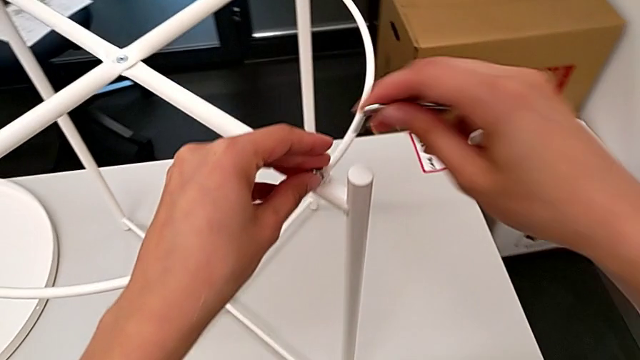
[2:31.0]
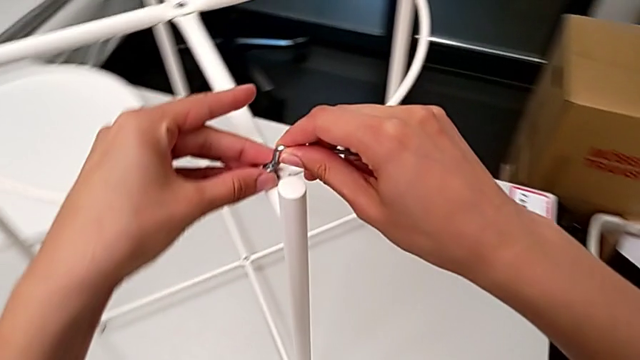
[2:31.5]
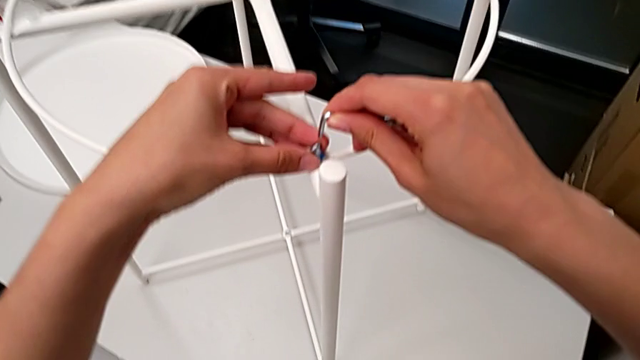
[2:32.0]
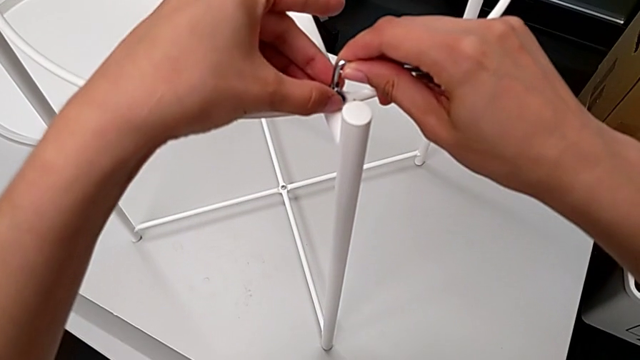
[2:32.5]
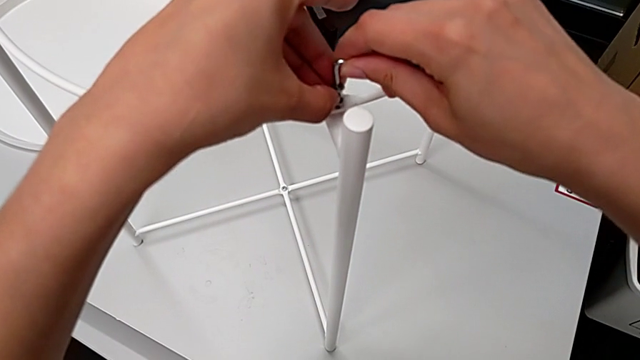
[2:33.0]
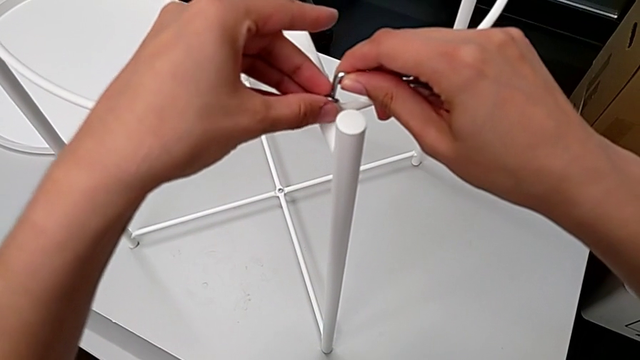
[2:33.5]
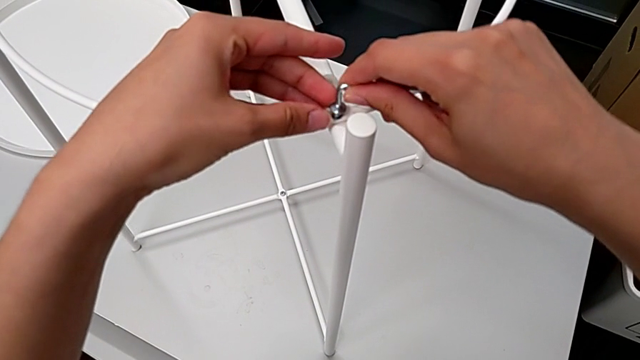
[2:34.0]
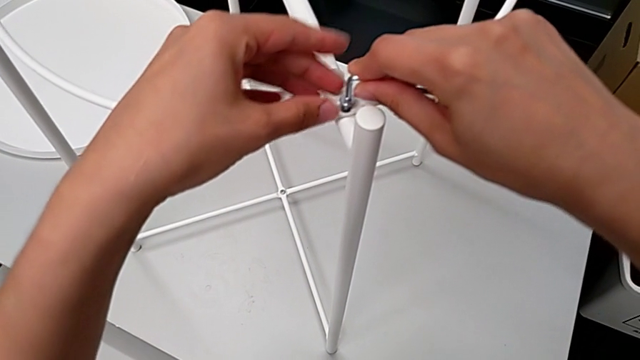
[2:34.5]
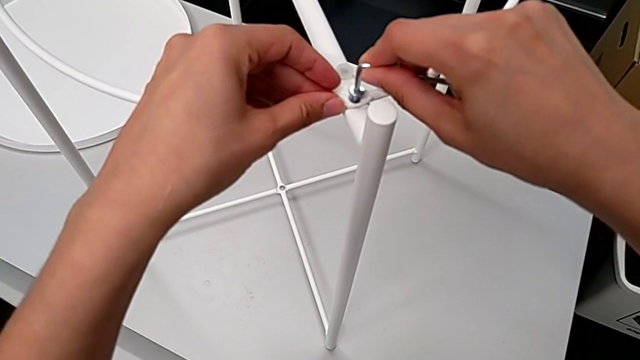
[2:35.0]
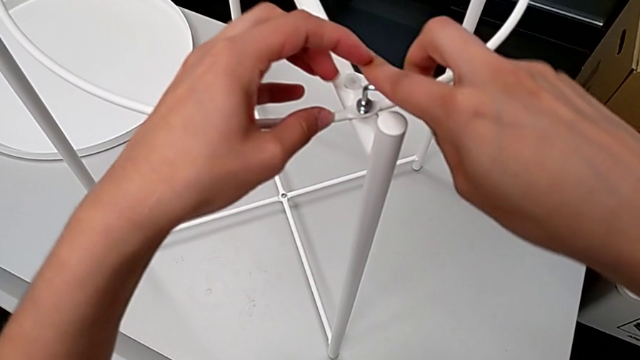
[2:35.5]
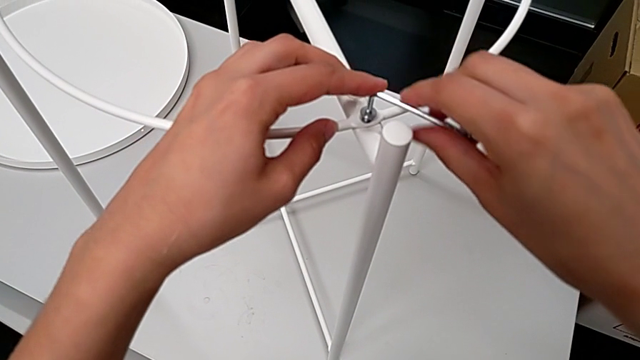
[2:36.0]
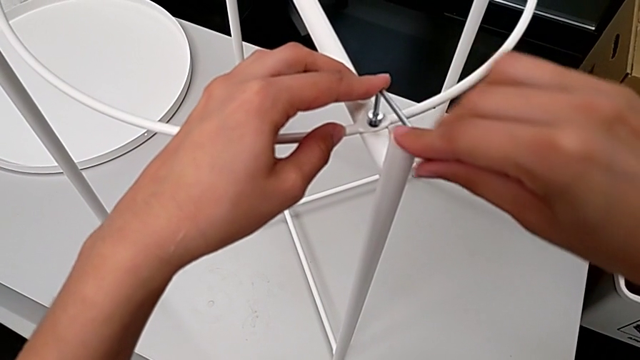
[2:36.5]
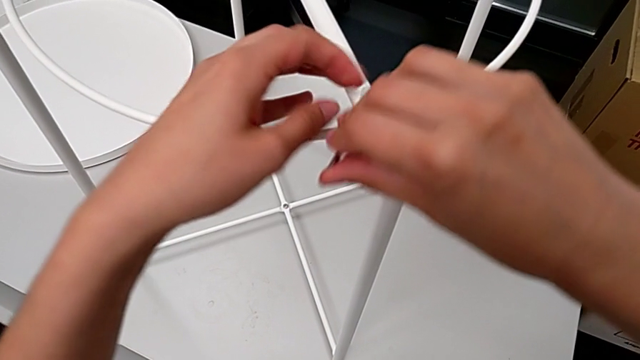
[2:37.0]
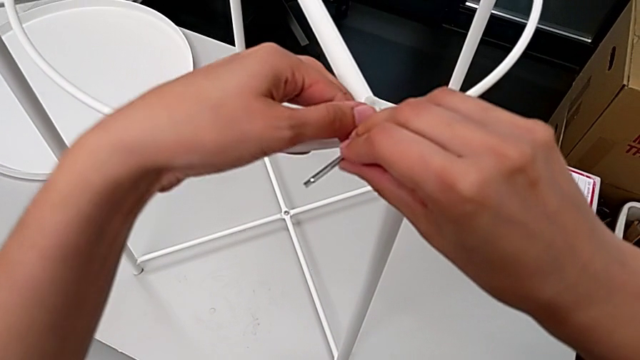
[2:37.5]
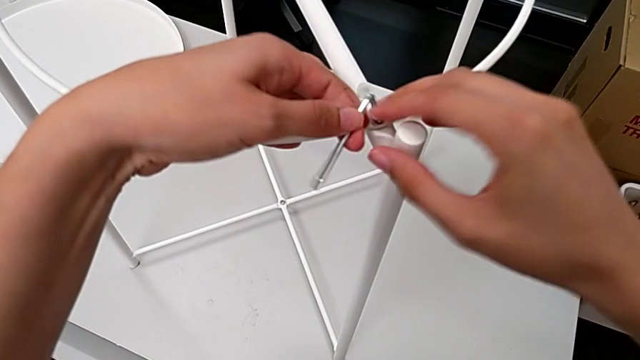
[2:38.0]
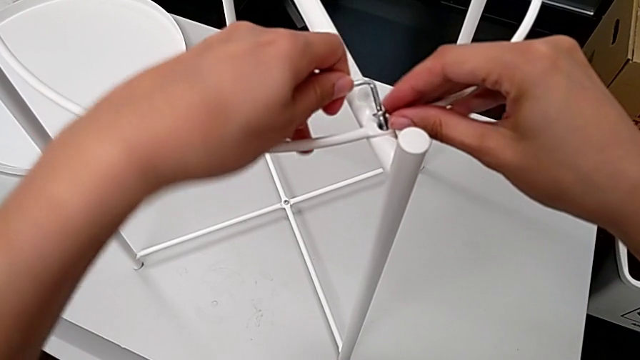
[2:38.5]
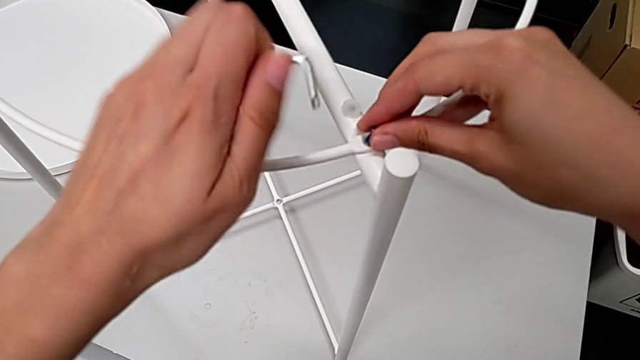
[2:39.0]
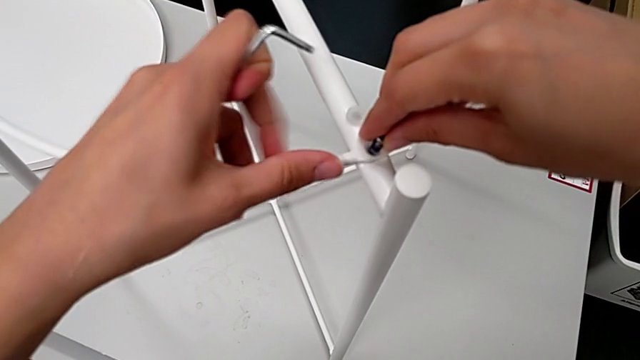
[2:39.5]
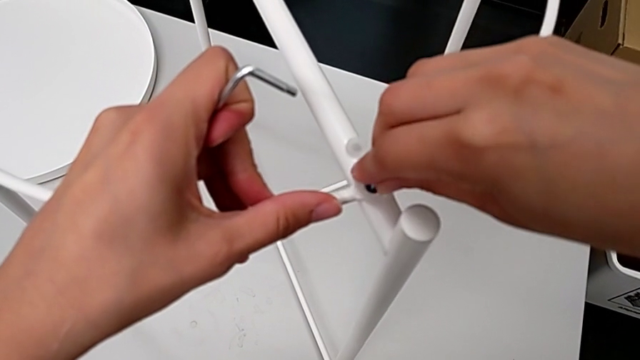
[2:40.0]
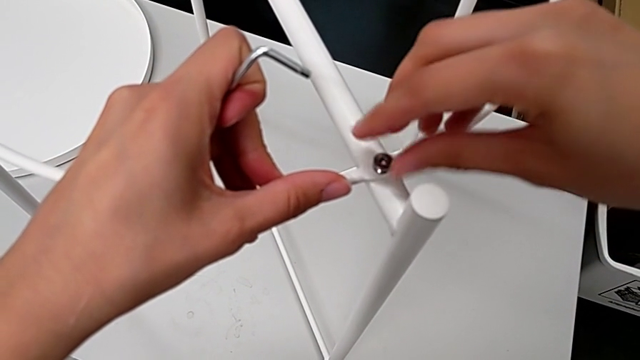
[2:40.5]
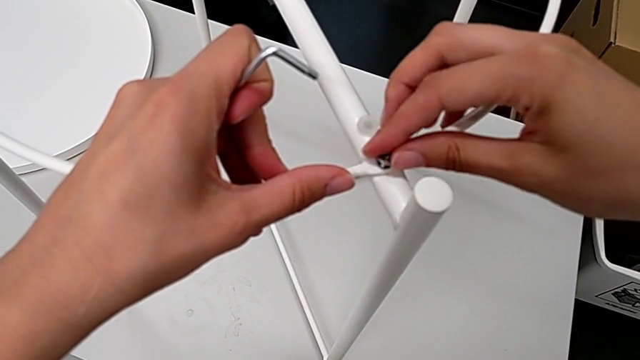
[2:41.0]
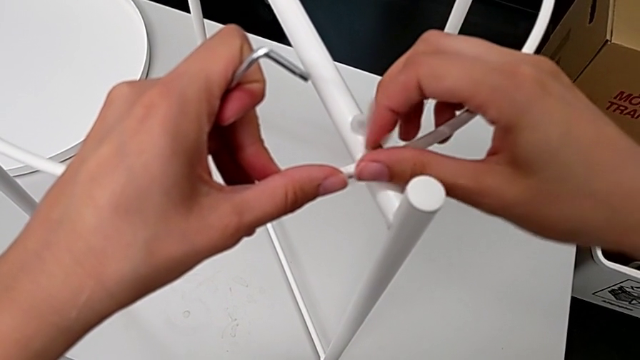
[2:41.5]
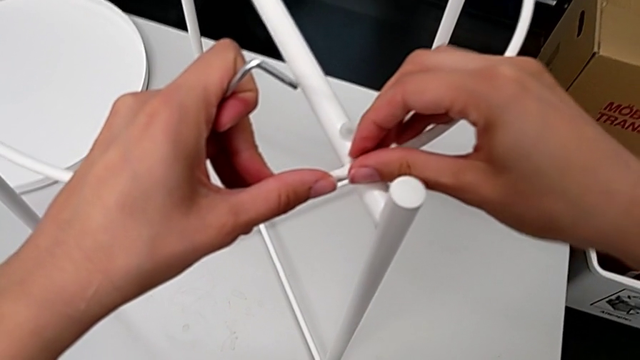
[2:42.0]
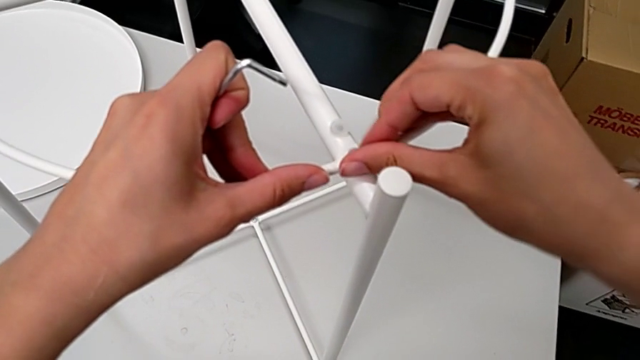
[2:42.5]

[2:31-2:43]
The camera wearer is assembling the circle. They insert the Allen wrench, screw the third hex socket head, withdraw the Allen wrench, withdraw the hex socket head, insert it and screw the third hex socket head.

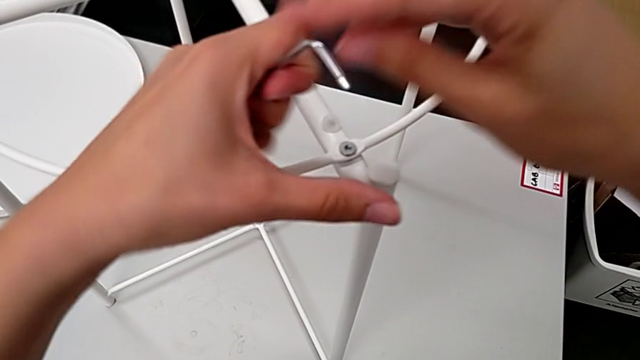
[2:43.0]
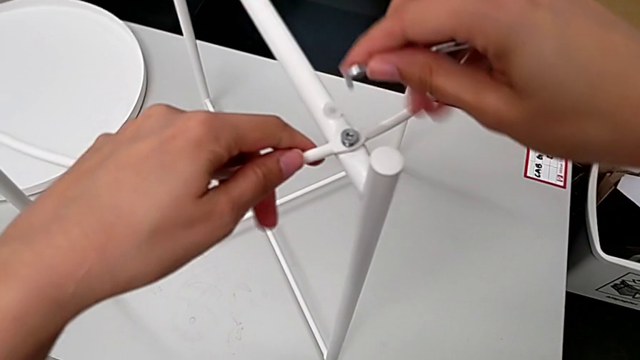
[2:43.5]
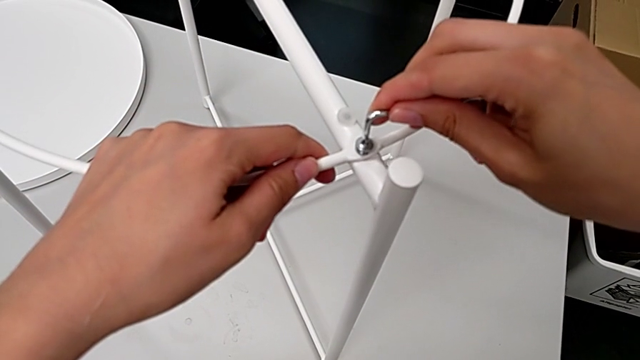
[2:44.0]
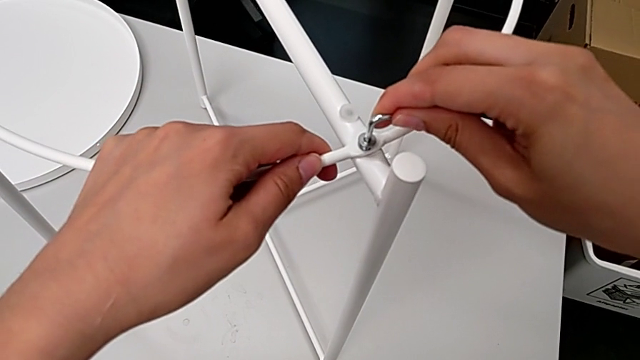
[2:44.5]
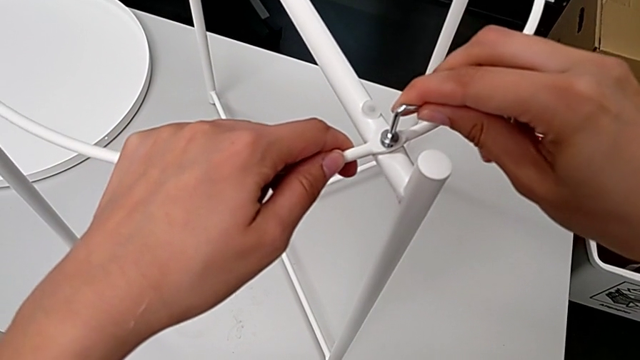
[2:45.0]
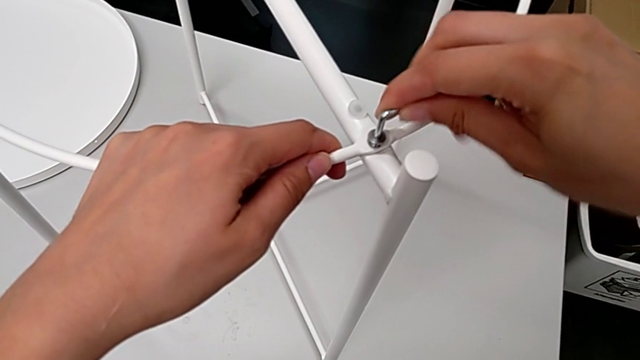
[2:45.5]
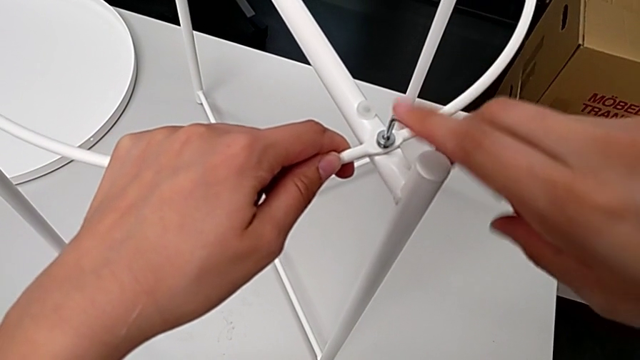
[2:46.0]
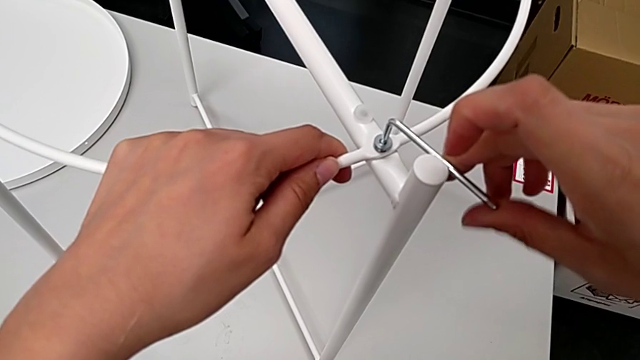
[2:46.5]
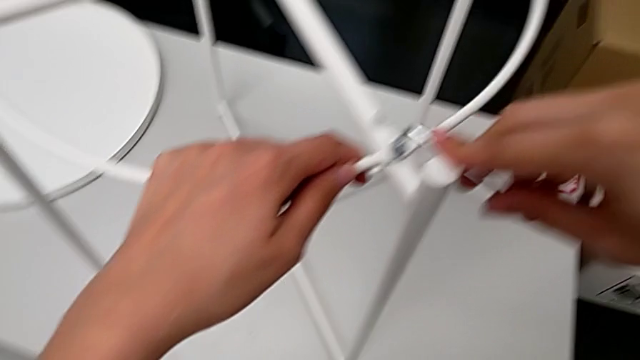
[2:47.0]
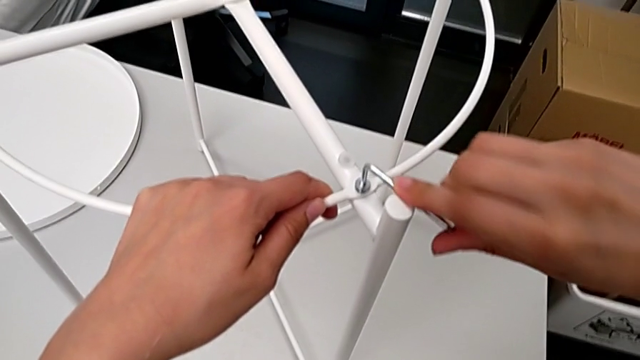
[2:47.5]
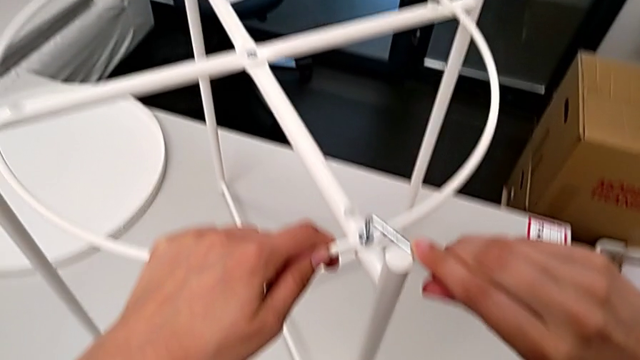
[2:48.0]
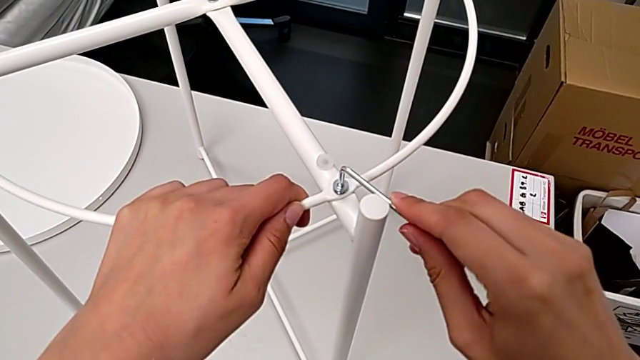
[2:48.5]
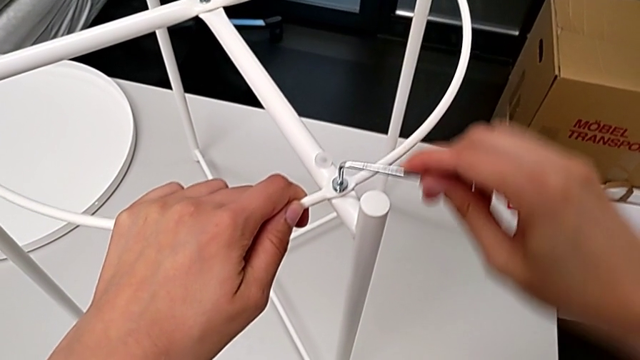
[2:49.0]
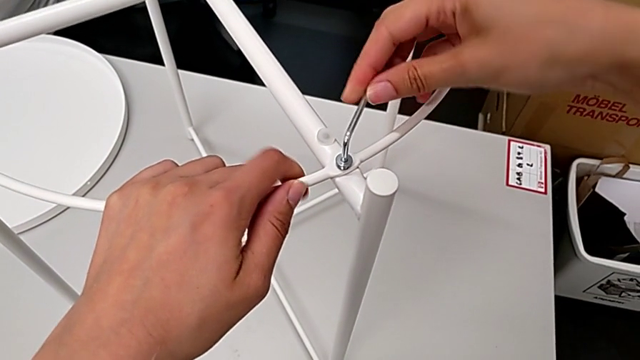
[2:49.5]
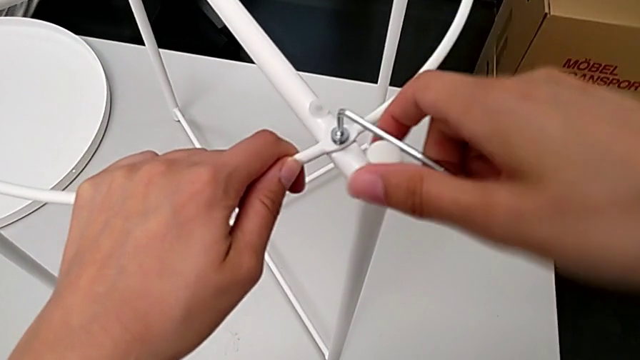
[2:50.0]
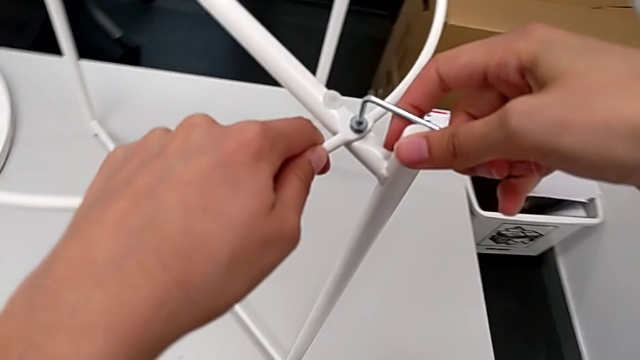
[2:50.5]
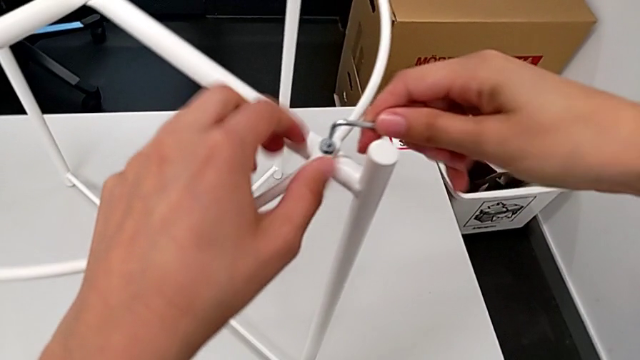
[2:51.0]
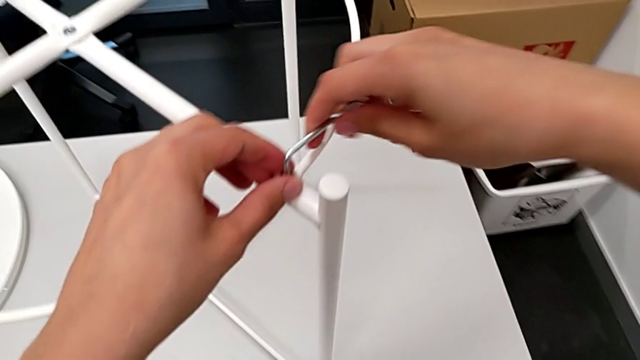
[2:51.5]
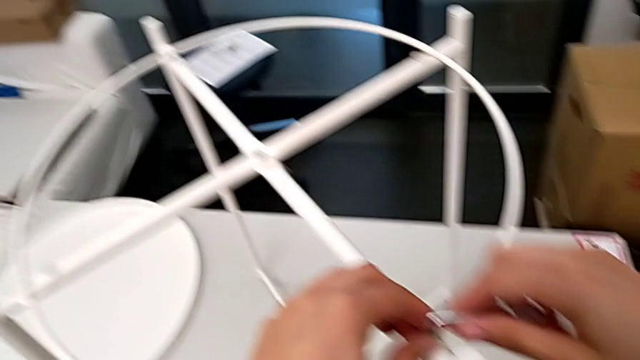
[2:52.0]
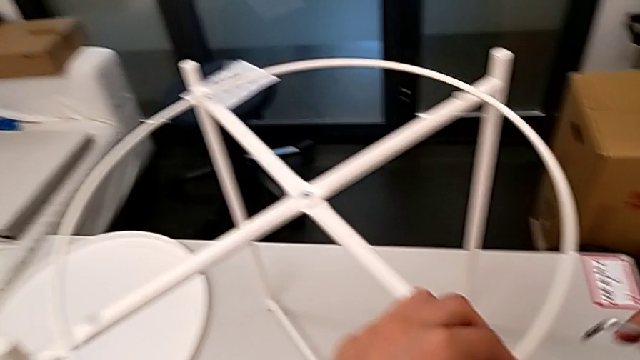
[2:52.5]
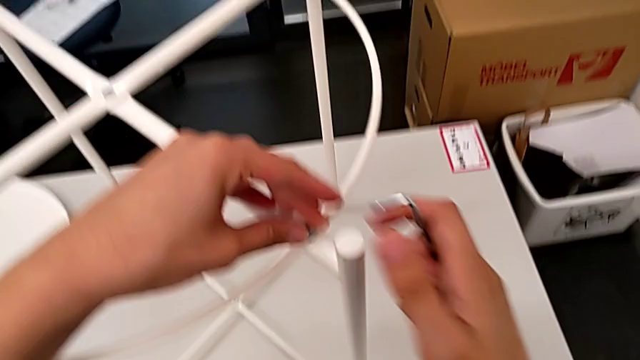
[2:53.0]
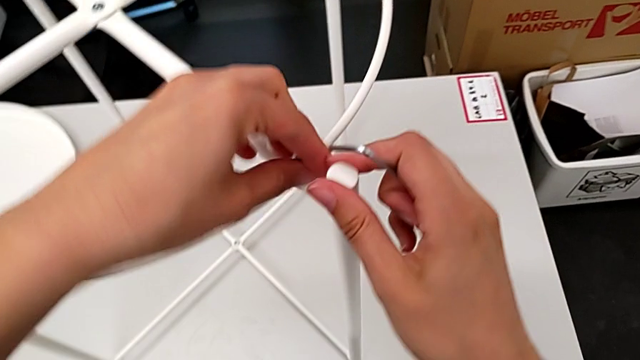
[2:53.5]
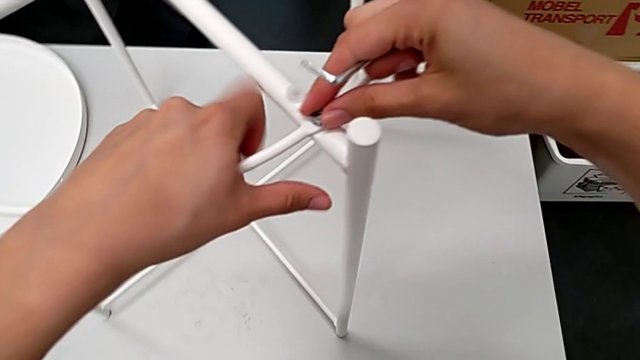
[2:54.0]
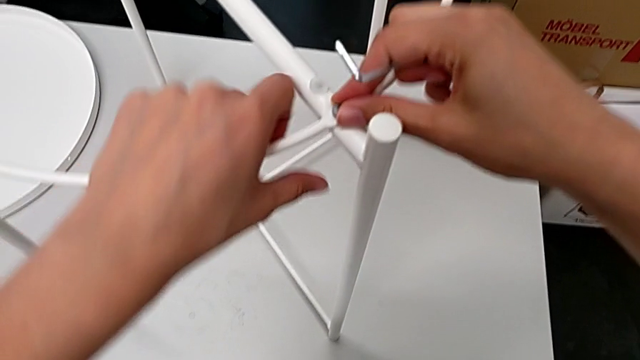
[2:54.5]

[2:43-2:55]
The camera wearer is assembling the circle. They approach the first leg, insert the Allen wrench, screw the hex socket head, withdraw the Allen wrench and begin to screw the hex socket head.
